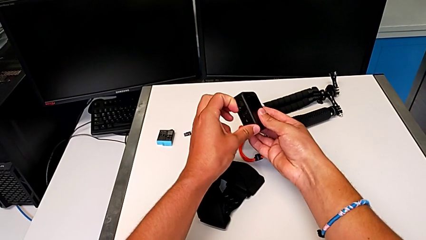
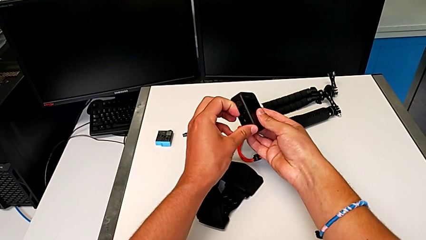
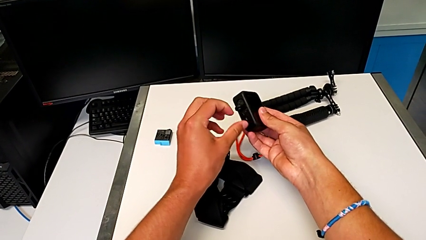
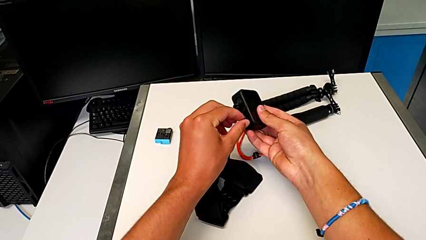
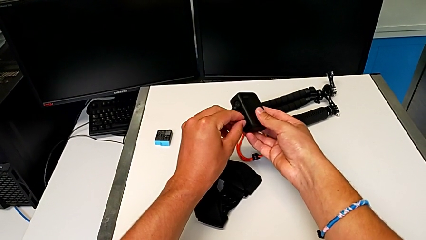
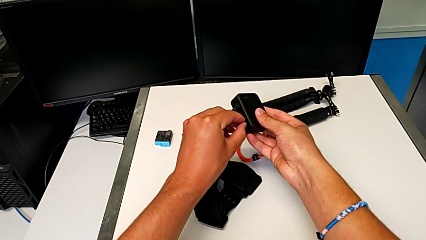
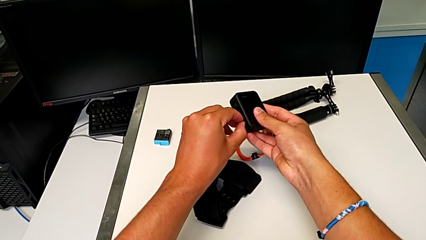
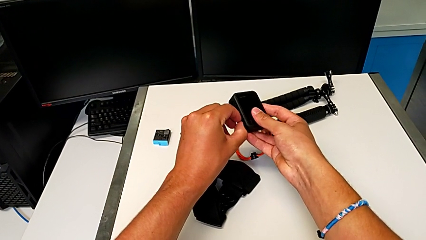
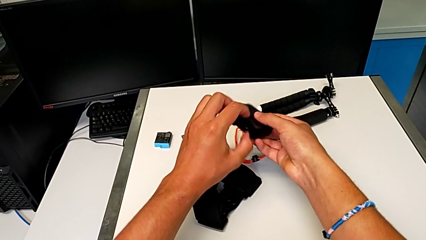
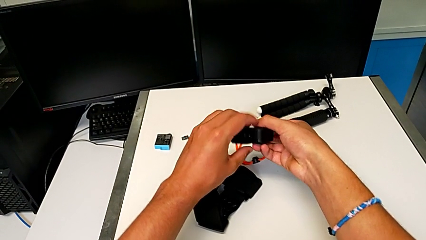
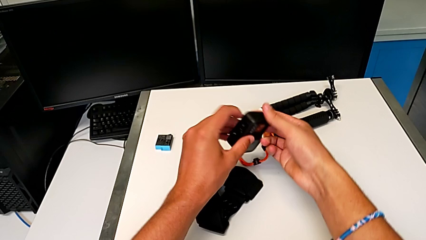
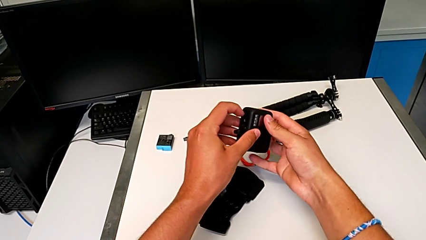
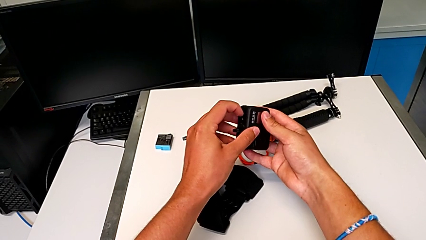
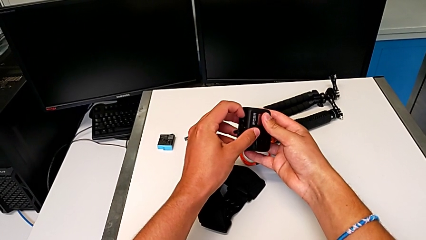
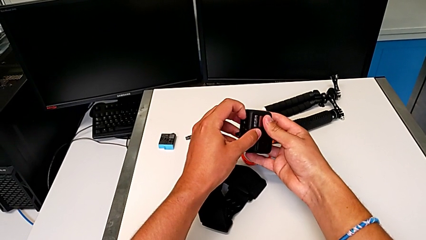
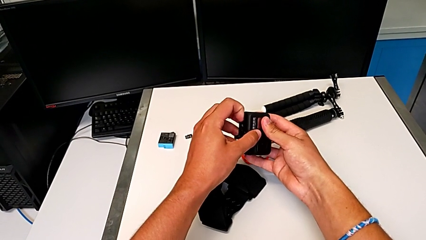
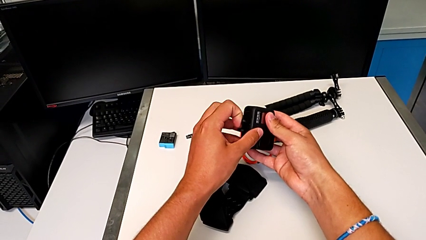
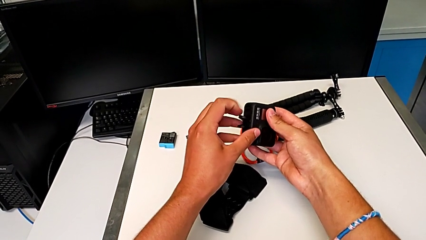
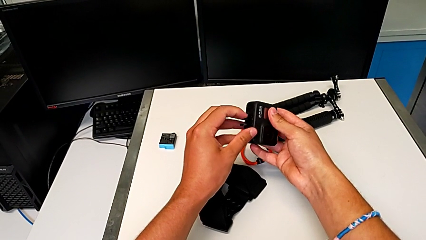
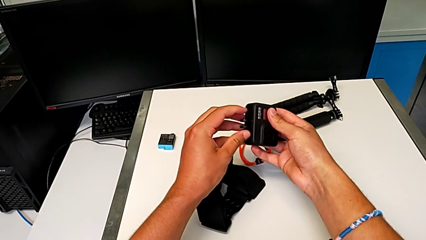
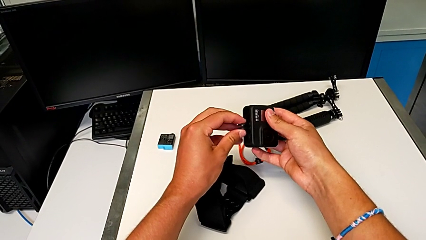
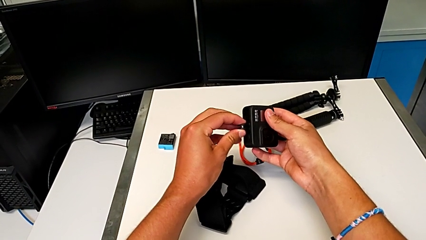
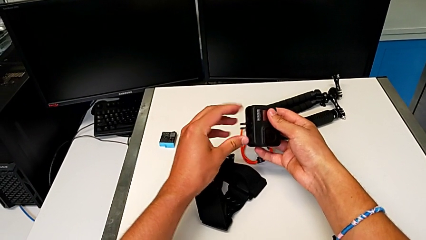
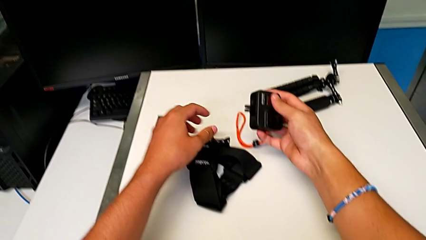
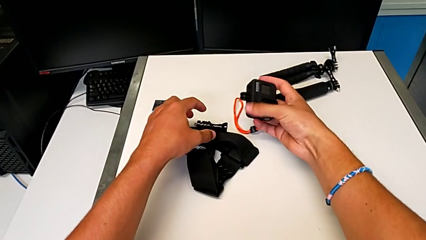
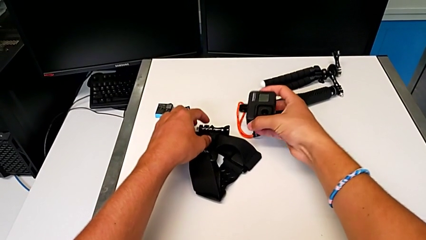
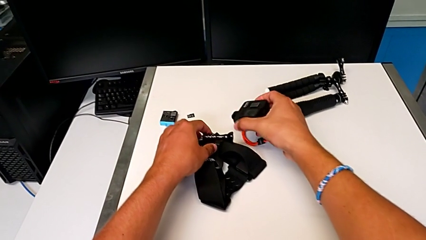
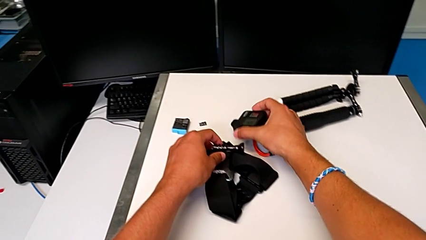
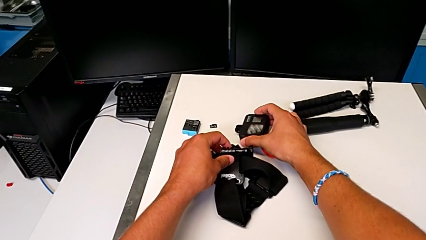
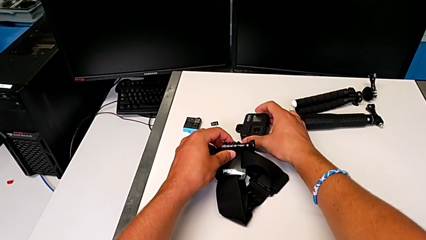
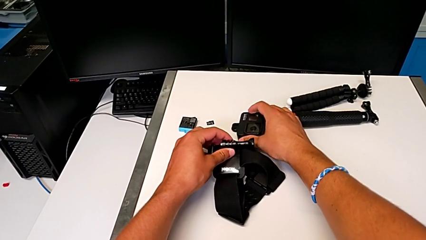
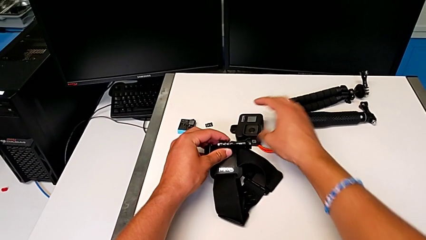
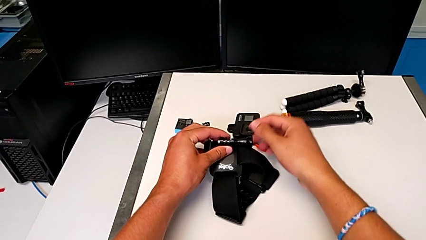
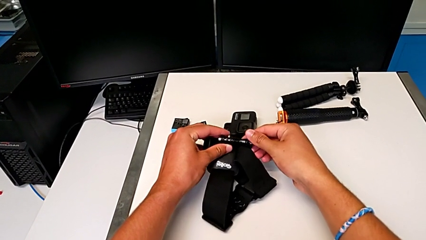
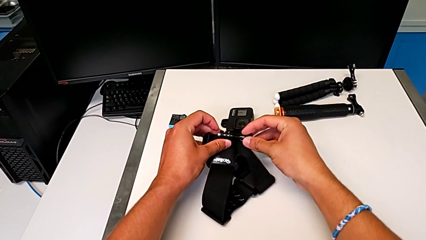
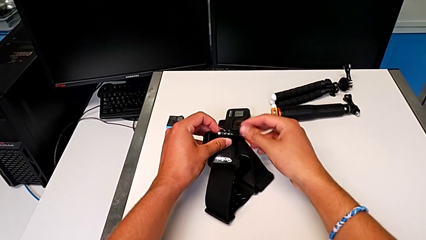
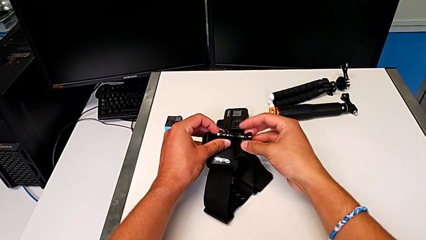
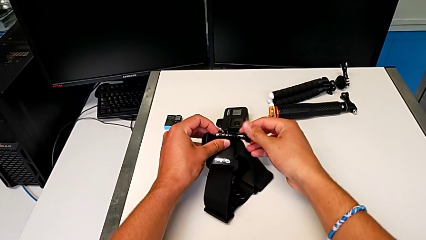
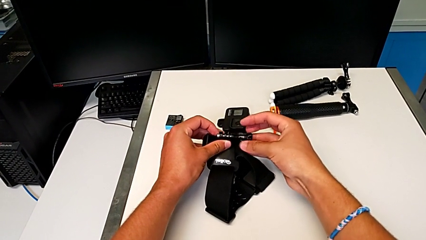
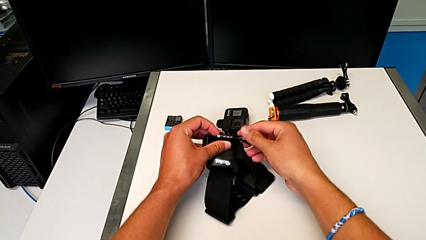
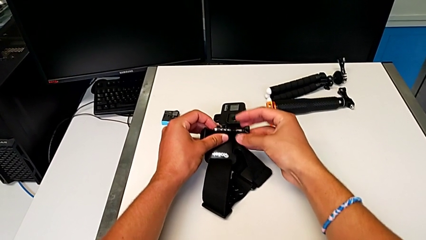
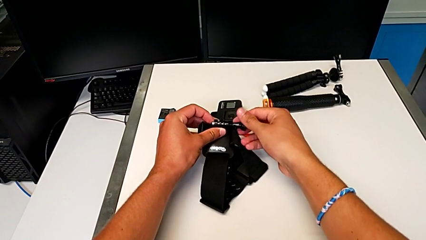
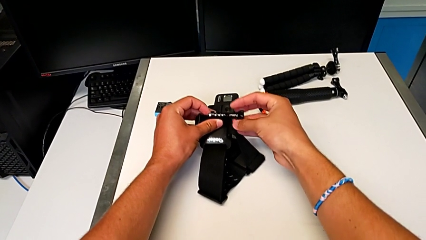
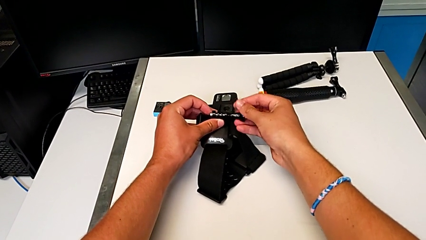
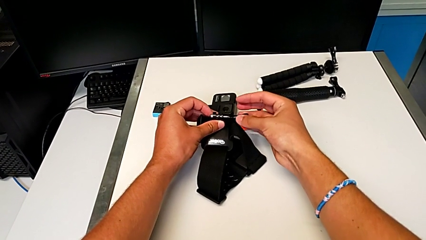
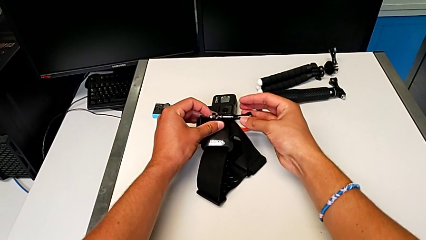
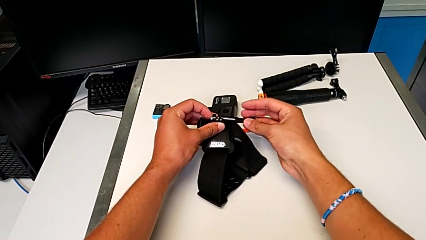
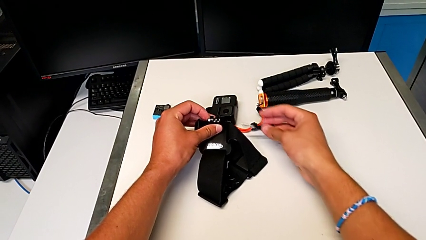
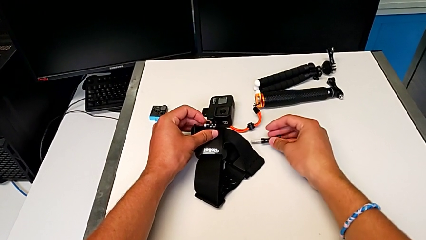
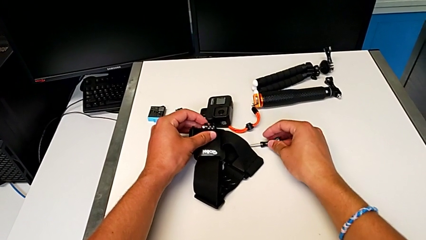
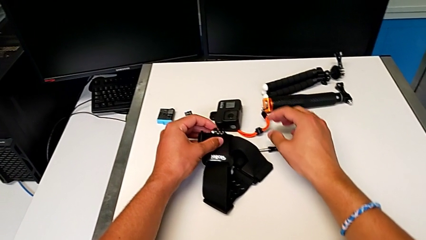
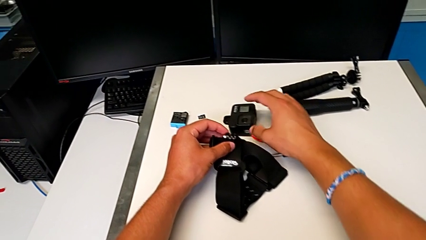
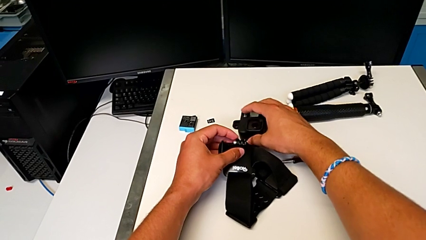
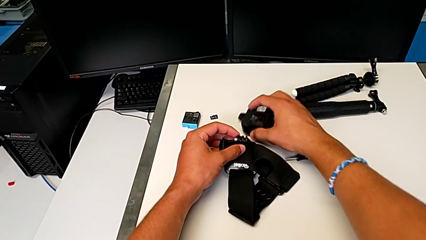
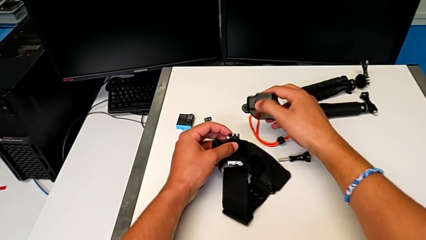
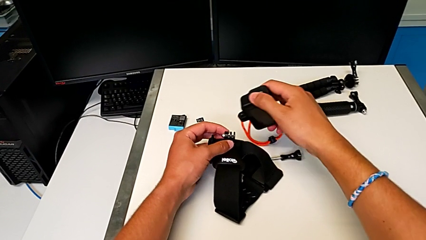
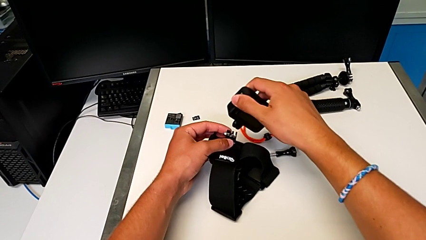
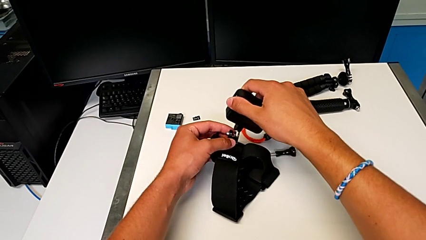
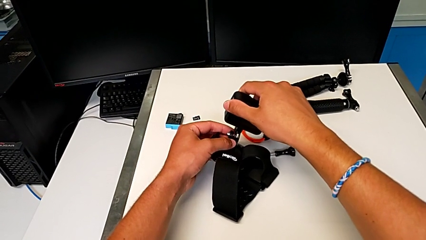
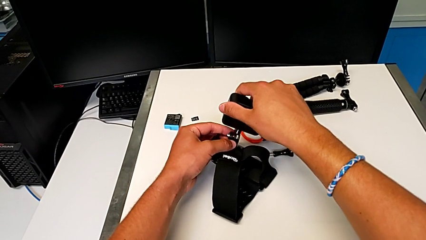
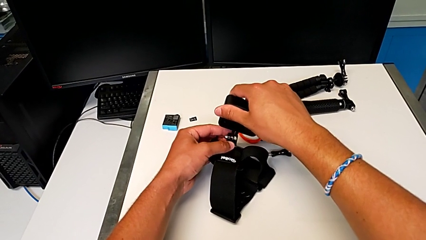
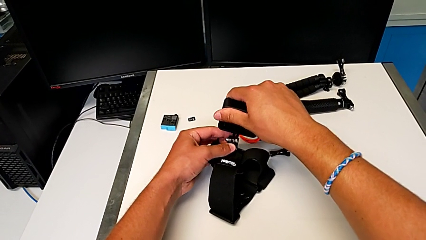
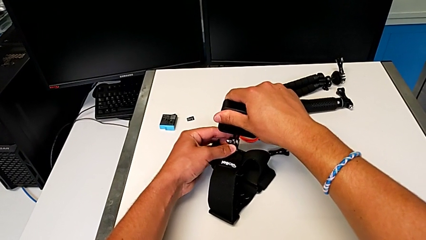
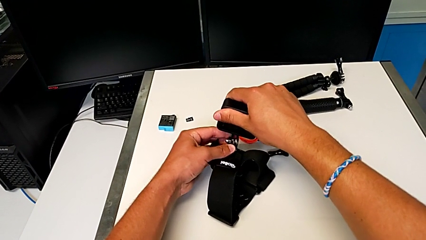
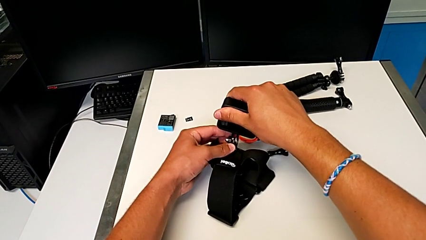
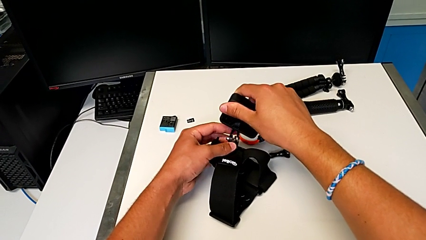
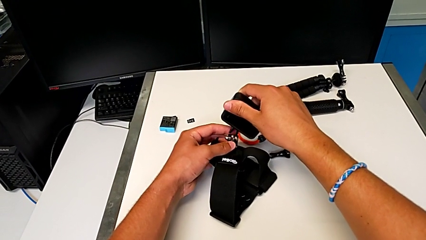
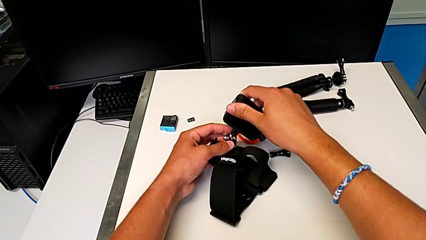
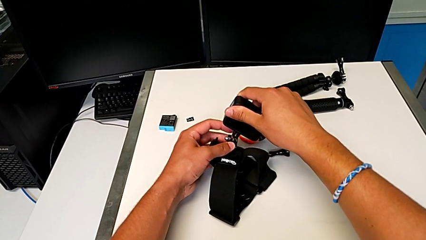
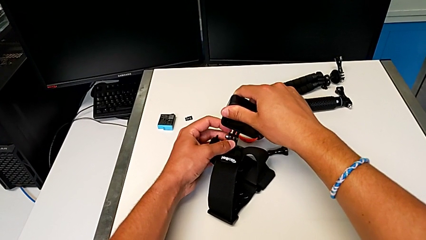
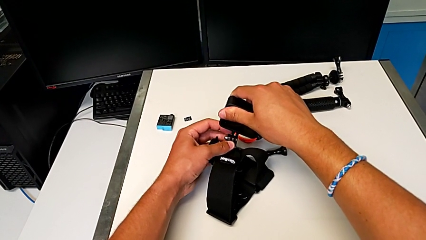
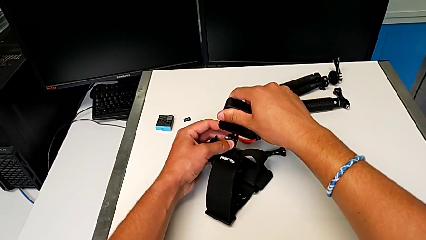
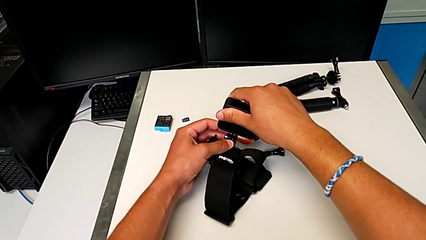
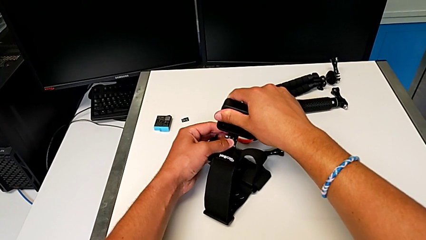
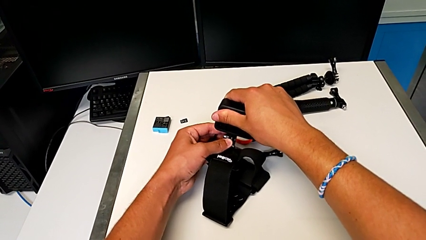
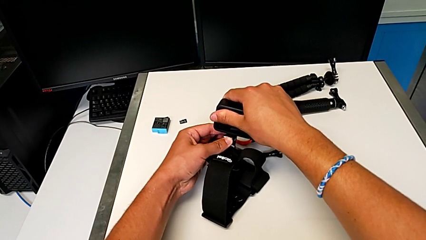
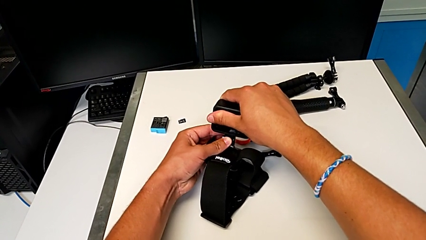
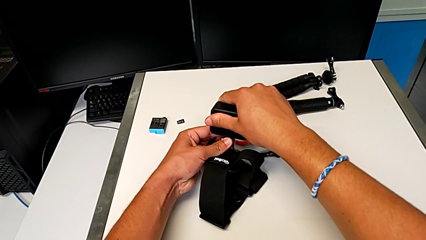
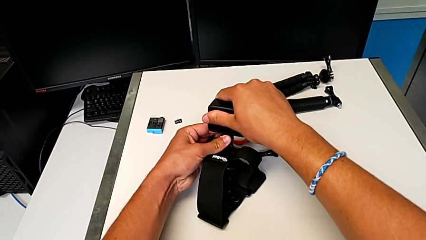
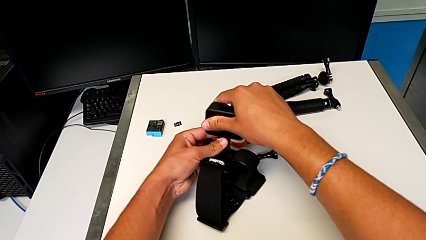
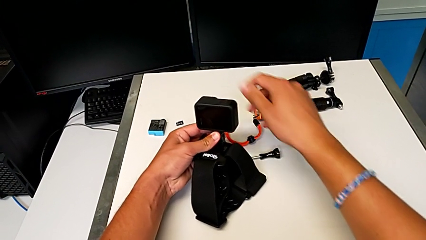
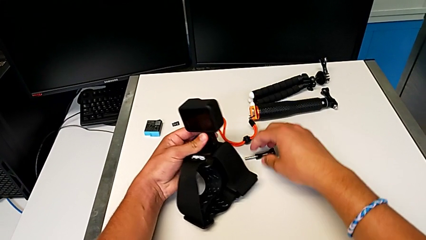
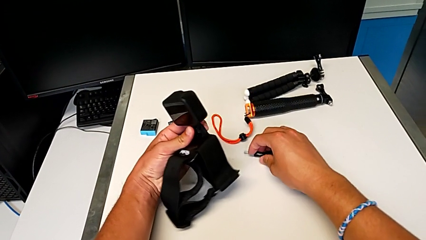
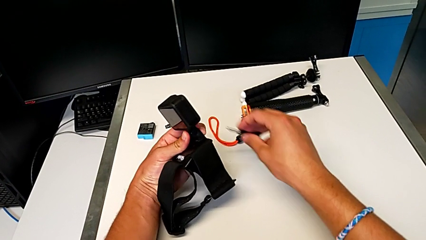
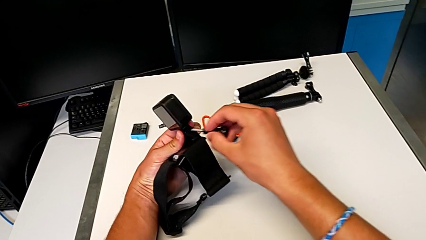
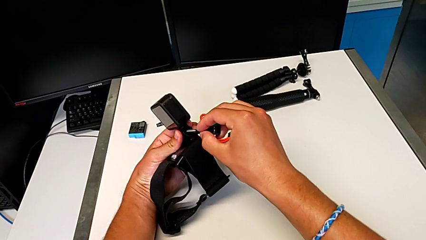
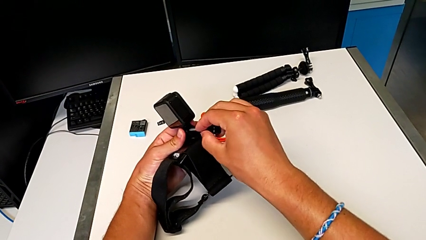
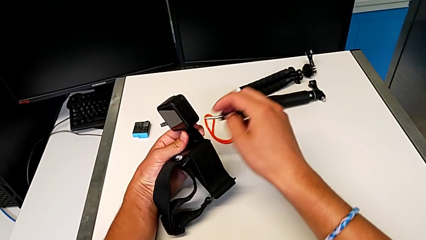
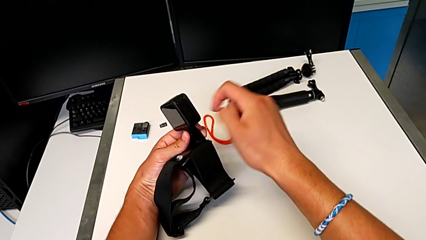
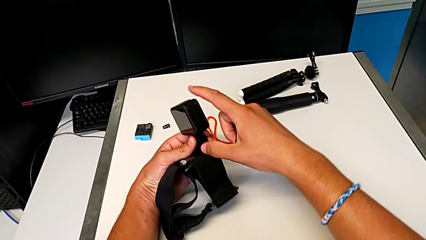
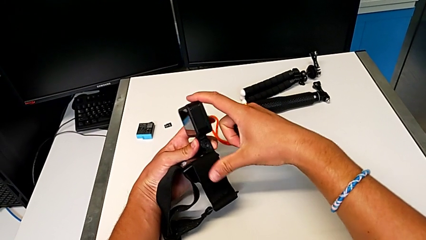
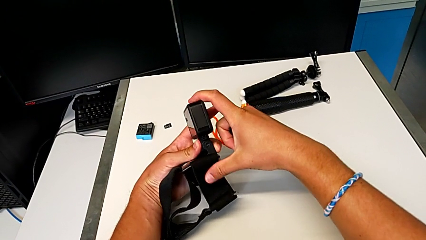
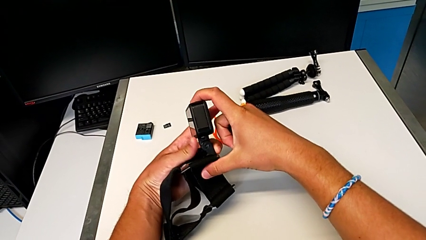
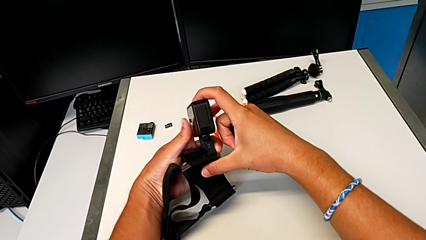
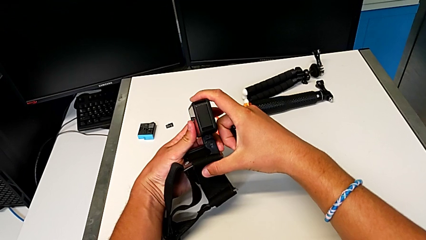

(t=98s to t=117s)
The camera wearer is attaching the GoPro to the strap. They pull the mounting peg, grab the strap, withdraw the GoPro, unscrew the screw, grab the GoPro, place it, grab the screw and place it.
